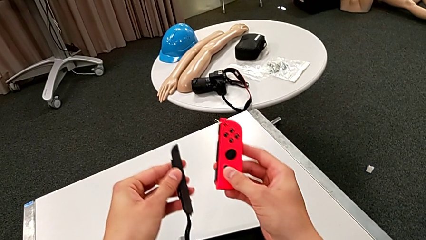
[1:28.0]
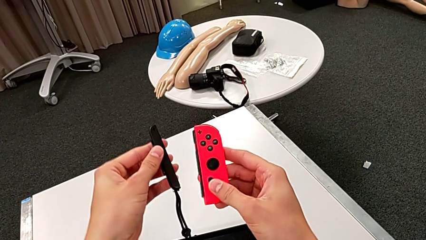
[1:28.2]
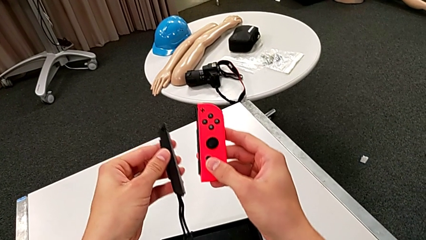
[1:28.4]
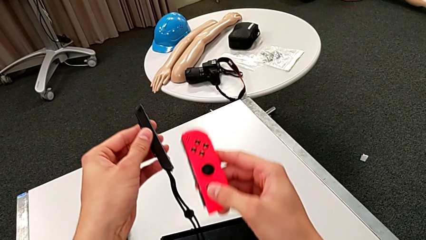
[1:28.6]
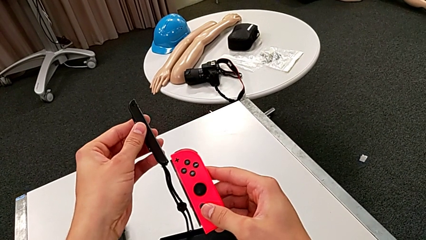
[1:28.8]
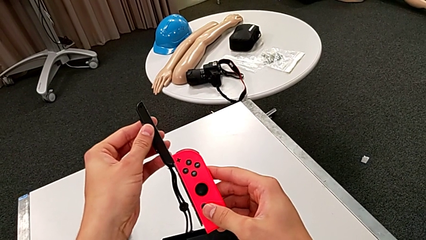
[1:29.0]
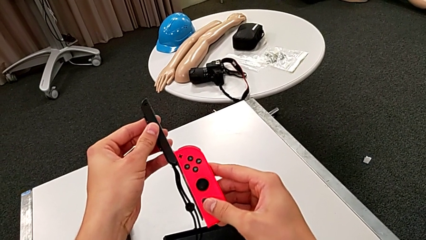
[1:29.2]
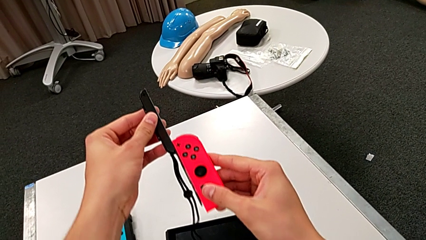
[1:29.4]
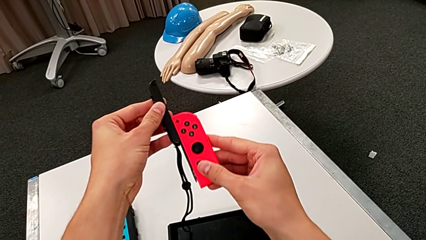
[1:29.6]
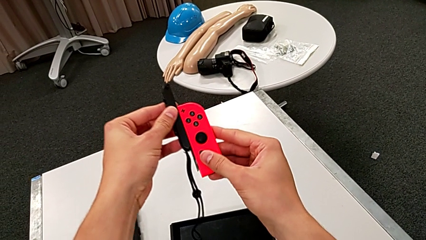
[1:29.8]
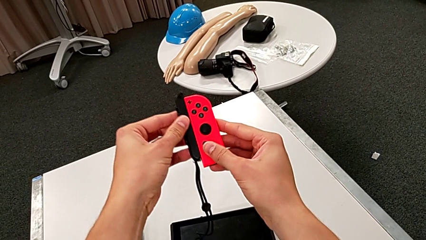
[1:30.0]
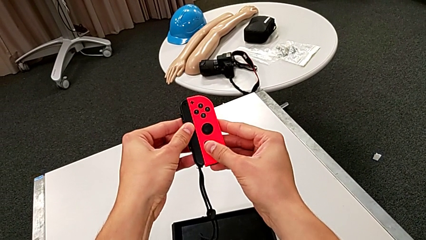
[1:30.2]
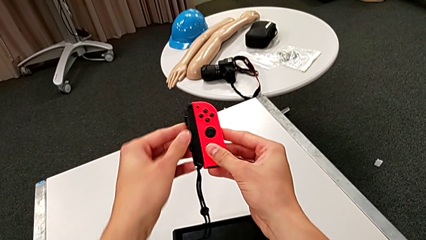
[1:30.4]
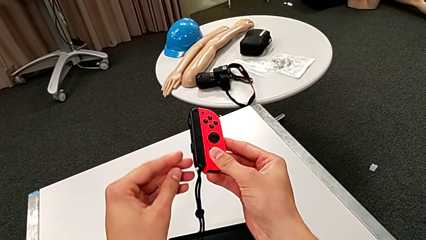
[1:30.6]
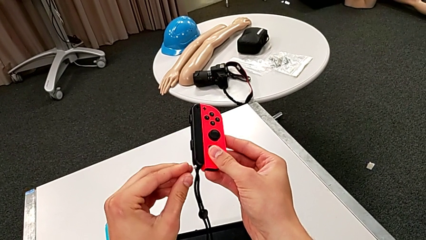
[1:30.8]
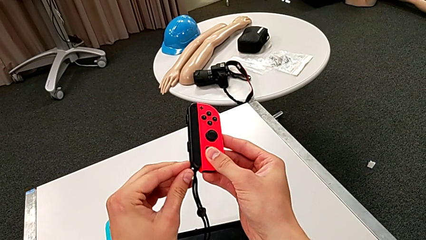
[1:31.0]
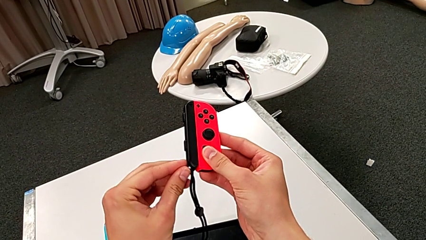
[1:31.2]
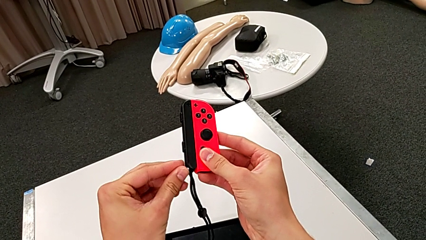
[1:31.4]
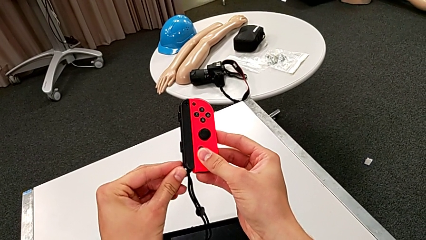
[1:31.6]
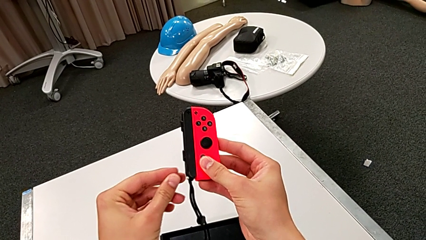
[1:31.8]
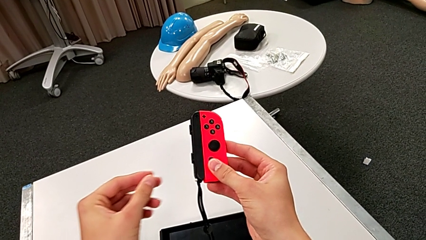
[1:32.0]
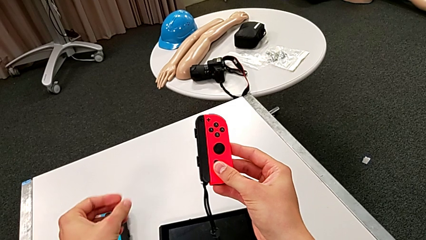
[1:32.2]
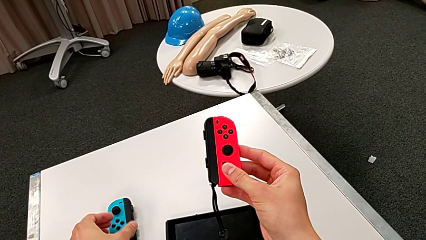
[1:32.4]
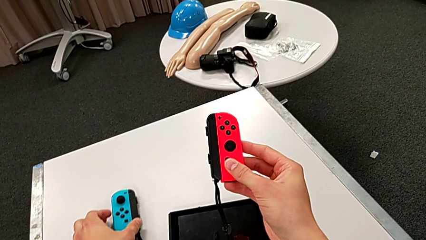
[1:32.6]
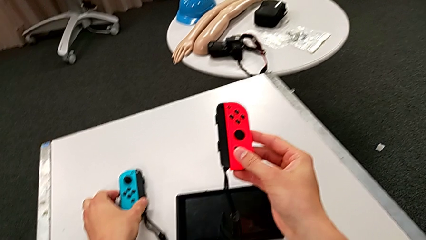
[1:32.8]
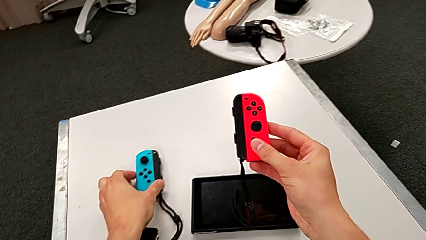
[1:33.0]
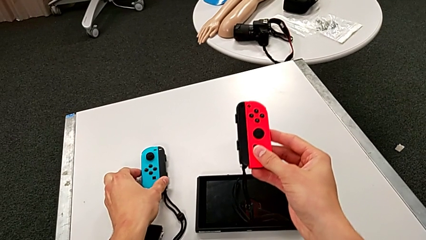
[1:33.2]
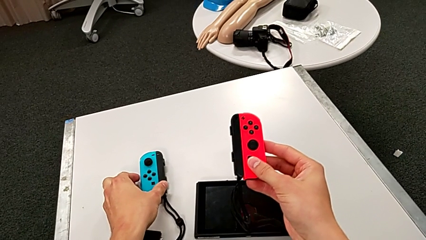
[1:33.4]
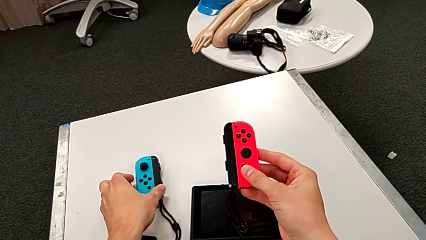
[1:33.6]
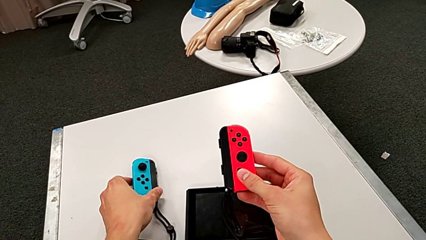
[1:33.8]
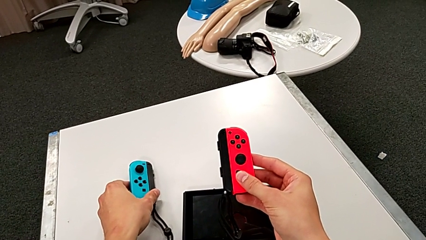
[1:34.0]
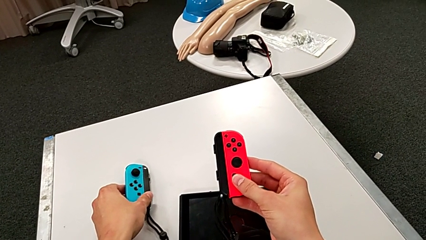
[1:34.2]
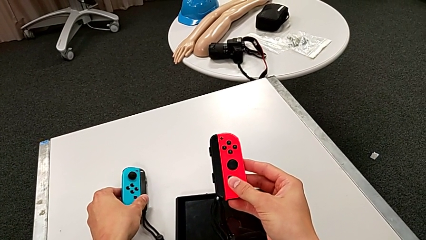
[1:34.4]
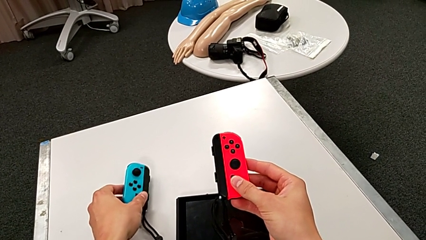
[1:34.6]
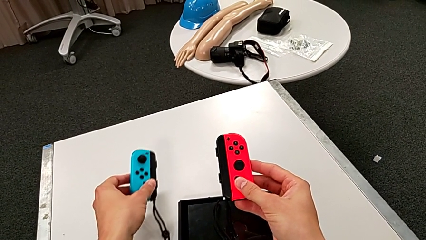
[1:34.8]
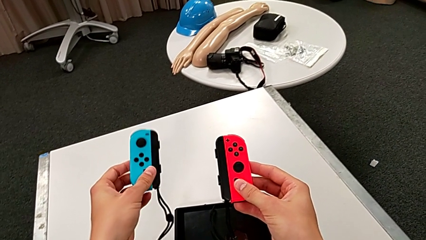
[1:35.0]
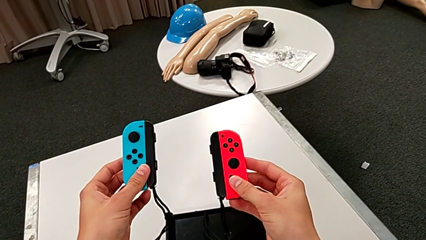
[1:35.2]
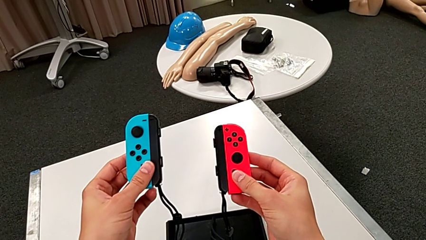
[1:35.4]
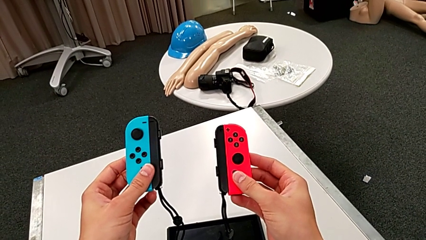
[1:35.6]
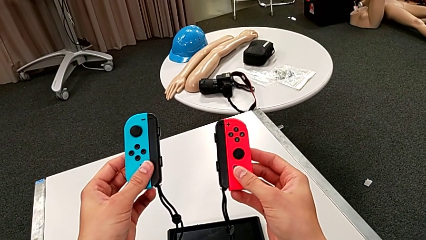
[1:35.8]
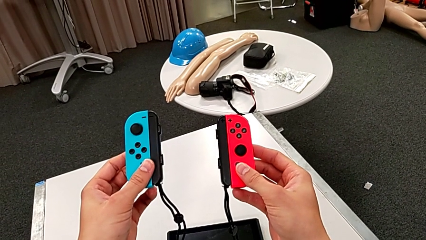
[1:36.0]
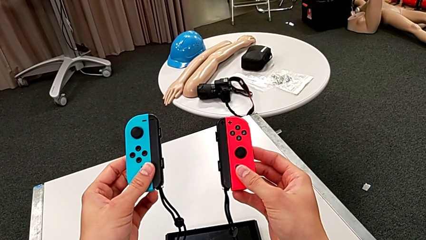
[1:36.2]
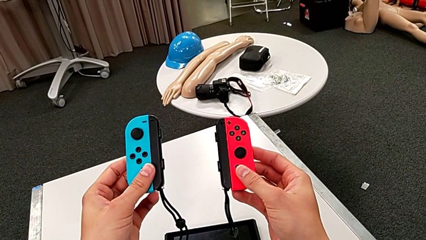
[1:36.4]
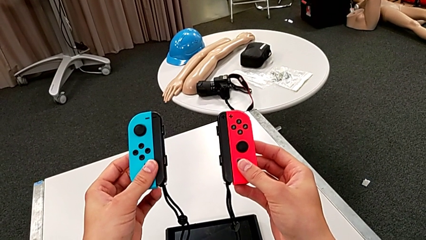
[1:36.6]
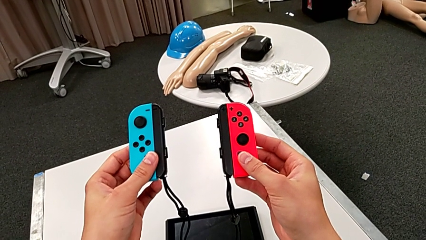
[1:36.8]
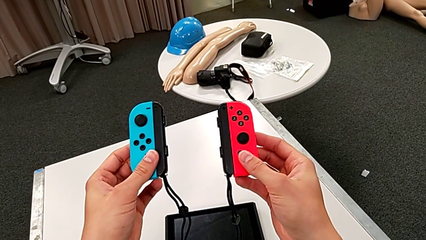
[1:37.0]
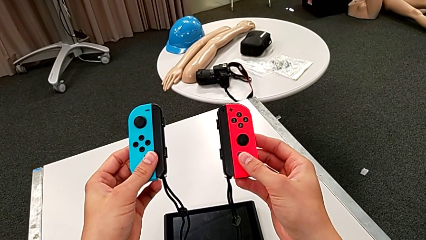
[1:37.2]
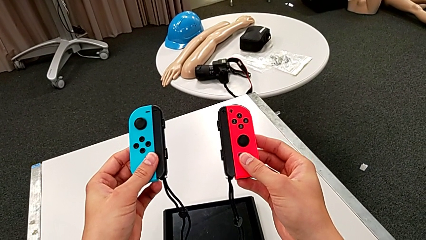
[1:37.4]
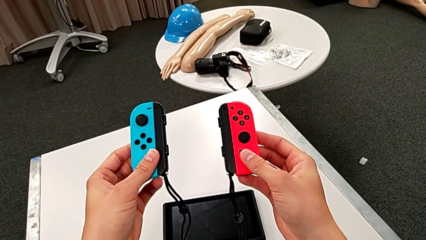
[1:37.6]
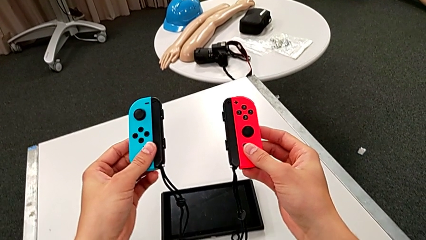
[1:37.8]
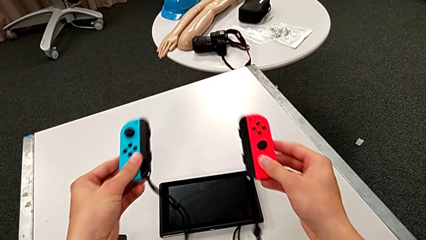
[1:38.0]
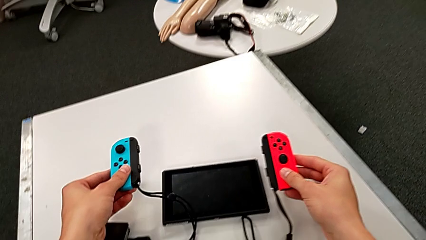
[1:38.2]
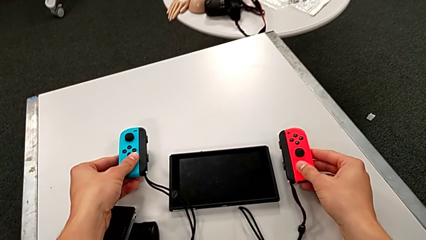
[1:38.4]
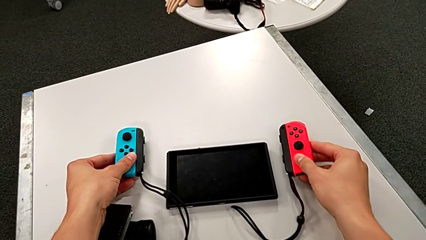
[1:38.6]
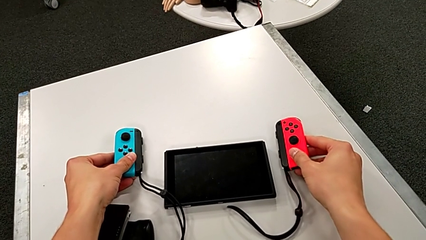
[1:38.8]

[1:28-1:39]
The camera wearer is inserting the Joy-Con controllers in the straps. They assemble the red Joy-Con controller, push the white Joy-Con strap lock and place the Joy-Con strap.

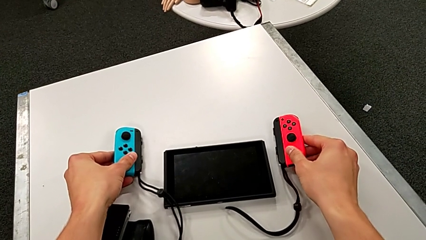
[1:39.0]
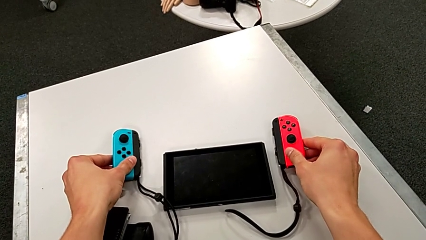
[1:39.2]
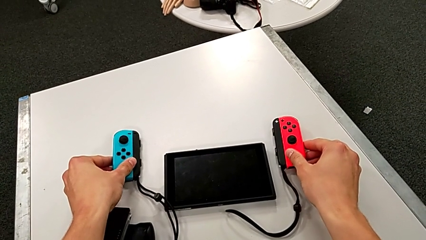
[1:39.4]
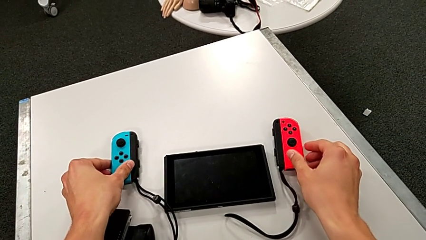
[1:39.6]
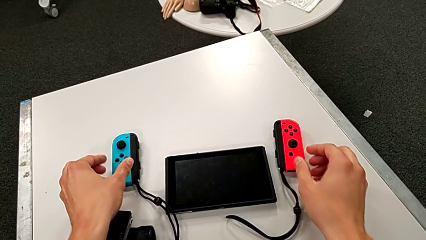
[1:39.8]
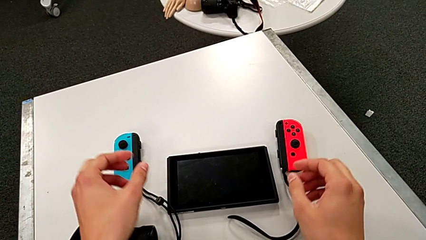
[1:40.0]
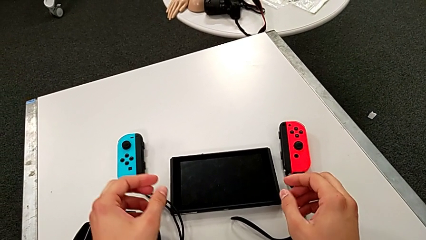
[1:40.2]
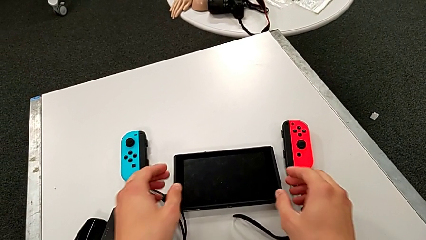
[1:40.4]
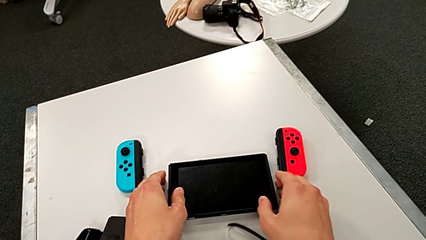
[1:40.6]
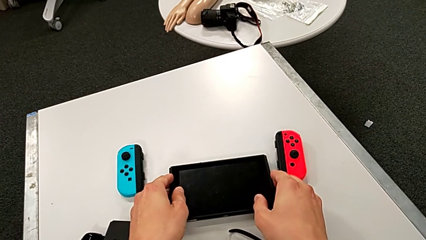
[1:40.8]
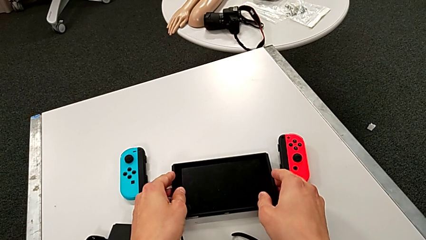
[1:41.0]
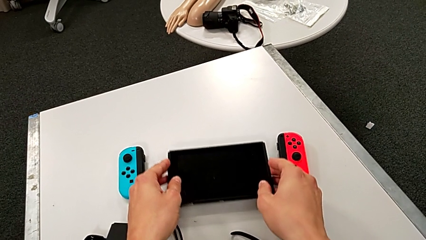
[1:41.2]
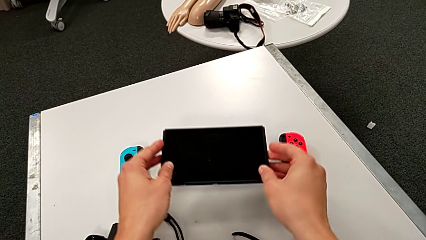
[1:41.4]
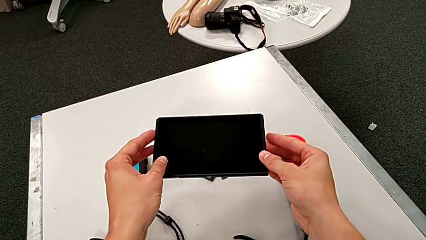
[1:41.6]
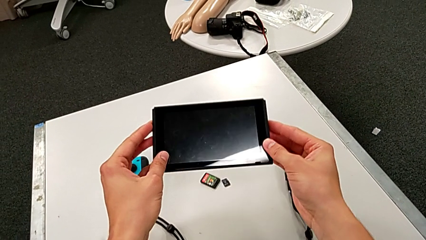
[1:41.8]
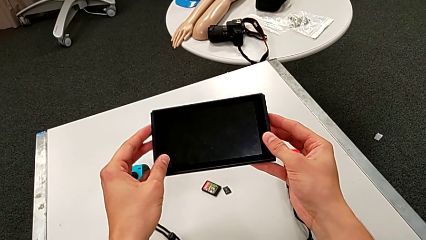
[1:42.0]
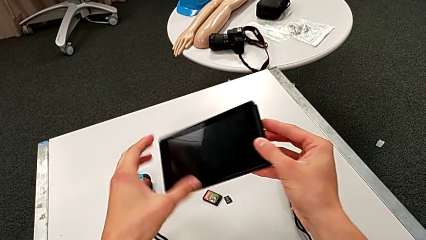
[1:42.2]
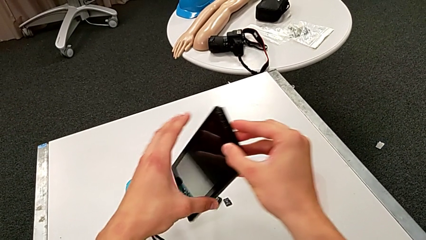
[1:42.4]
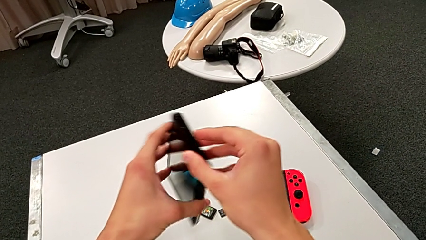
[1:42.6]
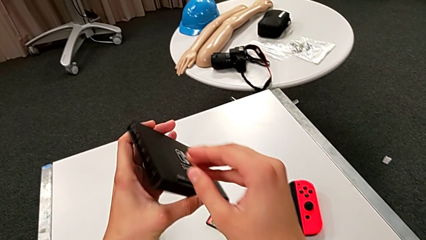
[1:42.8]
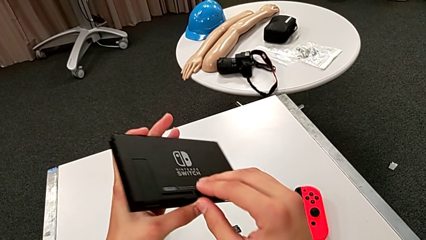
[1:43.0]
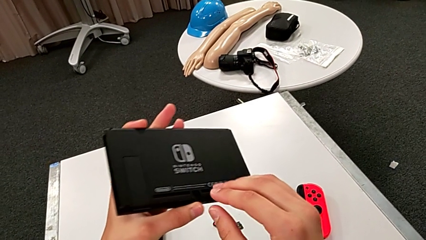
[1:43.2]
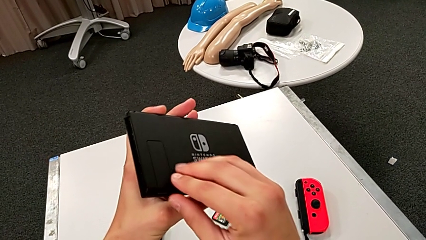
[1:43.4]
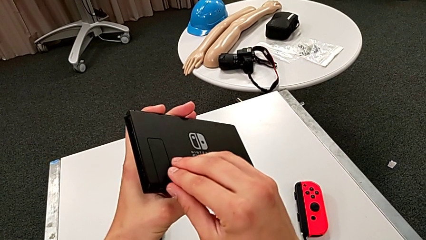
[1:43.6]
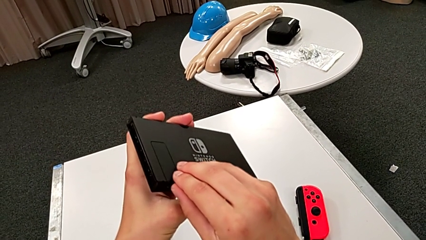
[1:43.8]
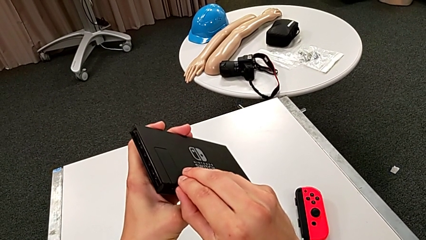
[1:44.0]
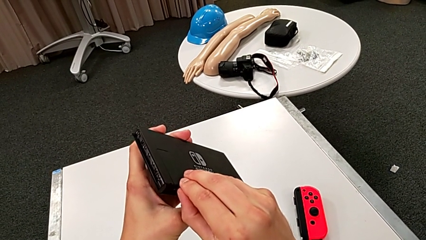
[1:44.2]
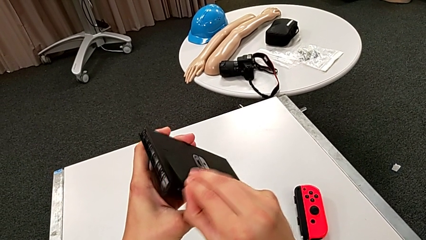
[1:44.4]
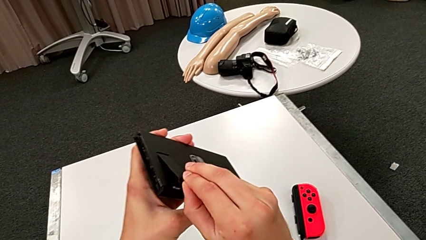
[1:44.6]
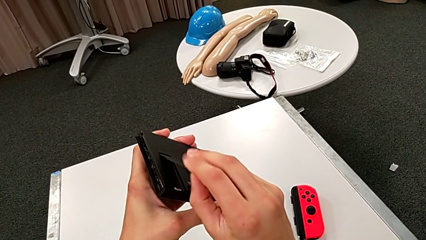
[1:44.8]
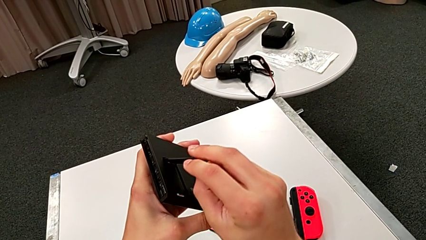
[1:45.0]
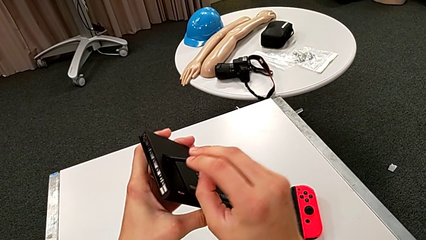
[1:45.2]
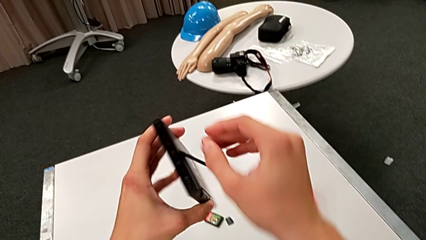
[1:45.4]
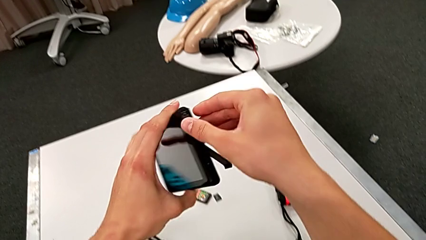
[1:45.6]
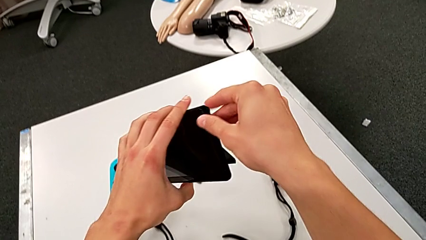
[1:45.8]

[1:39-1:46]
The camera wearer is standing the Nintendo Switch. They grab the Nintendo Switch, flip it and begin to pull the kickstand.
